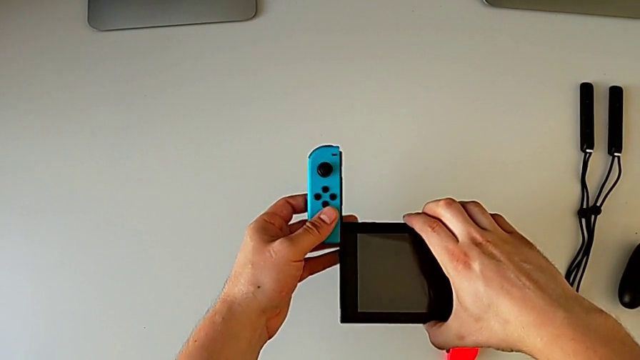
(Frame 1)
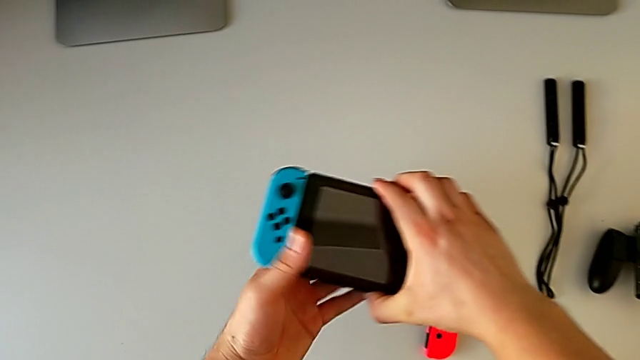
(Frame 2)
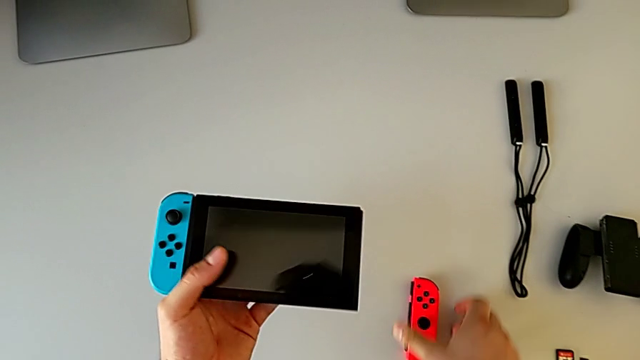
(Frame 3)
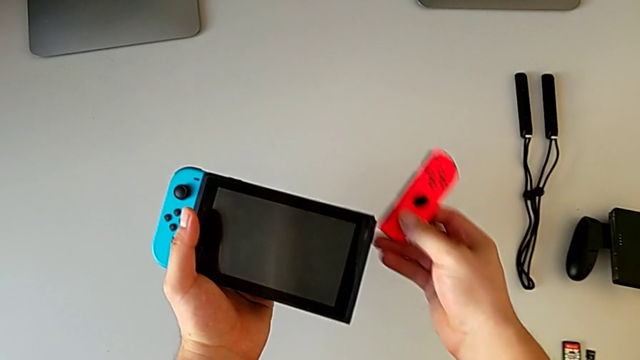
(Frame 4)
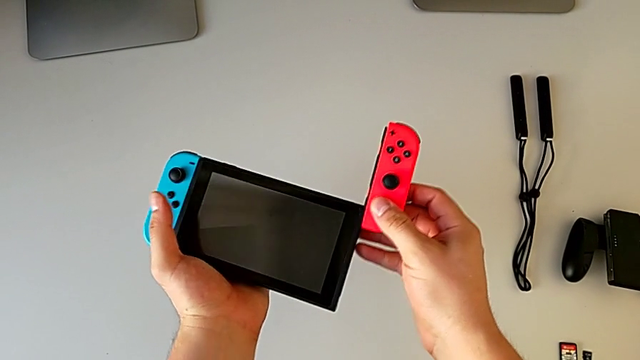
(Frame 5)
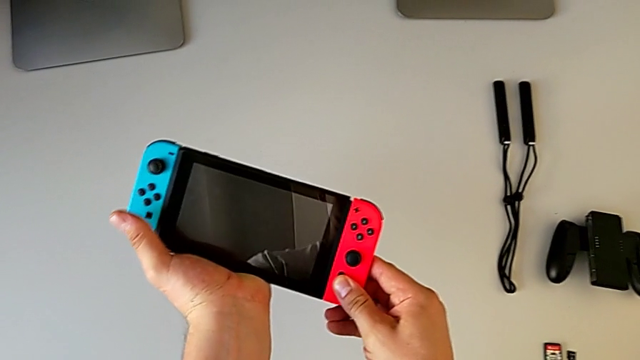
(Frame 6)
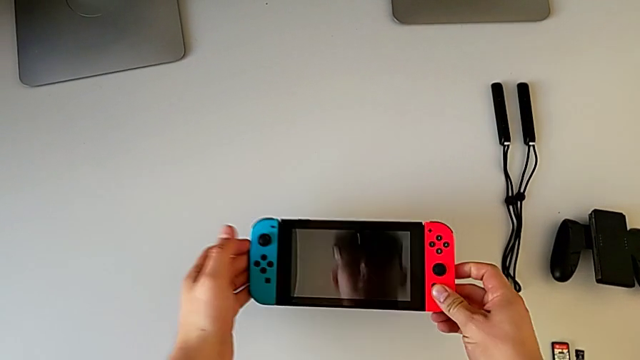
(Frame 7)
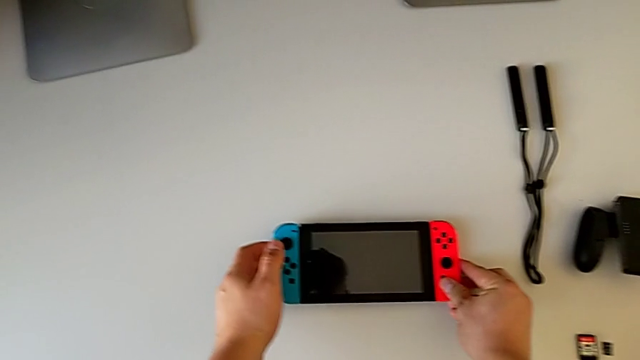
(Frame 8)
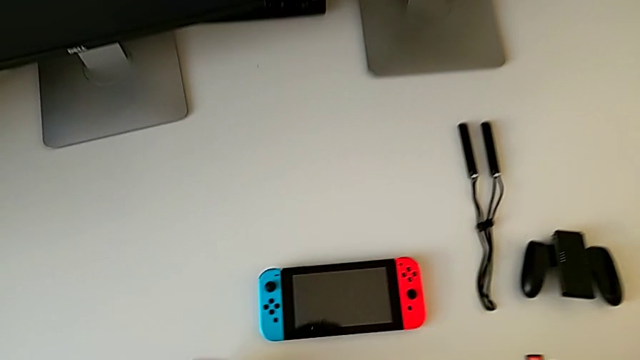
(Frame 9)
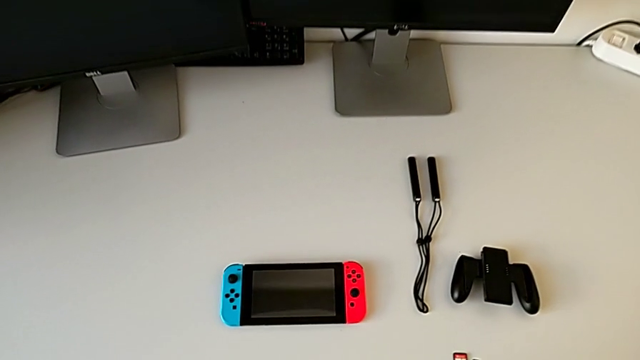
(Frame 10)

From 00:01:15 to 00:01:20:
The camera wearer is changing their mode to handheld. They slide the blue Joy-Con controller, slide the red Joy-Con controller and place the Nintendo Switch.

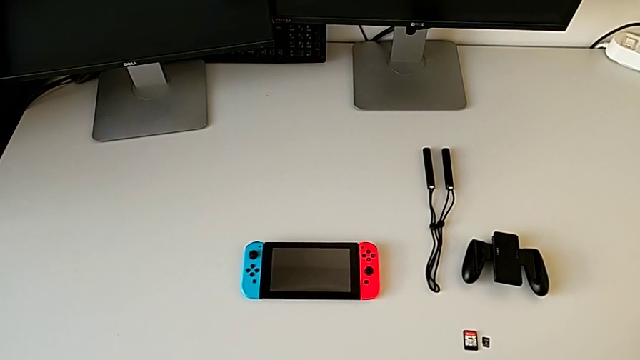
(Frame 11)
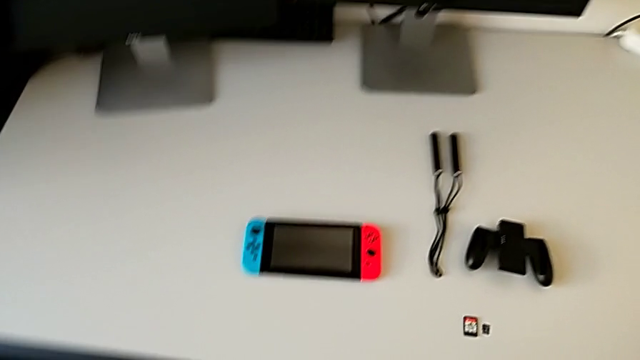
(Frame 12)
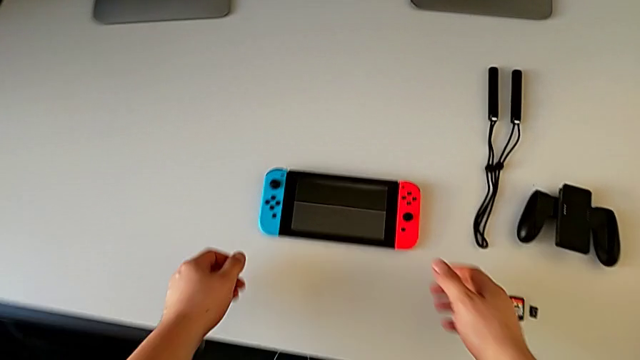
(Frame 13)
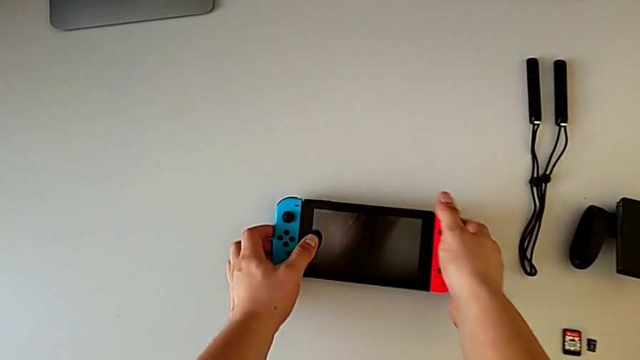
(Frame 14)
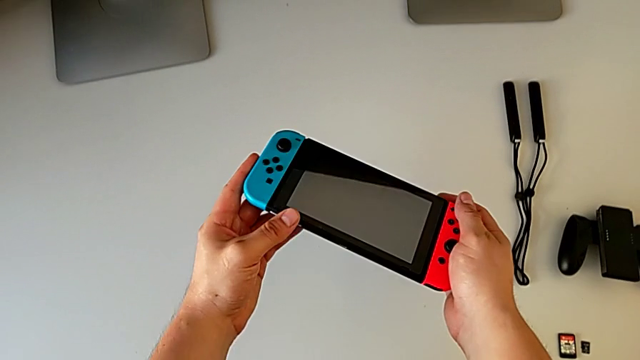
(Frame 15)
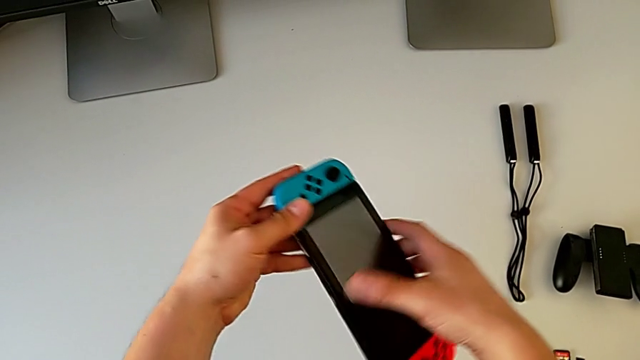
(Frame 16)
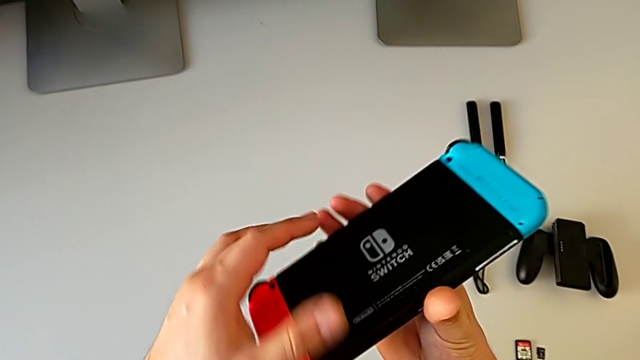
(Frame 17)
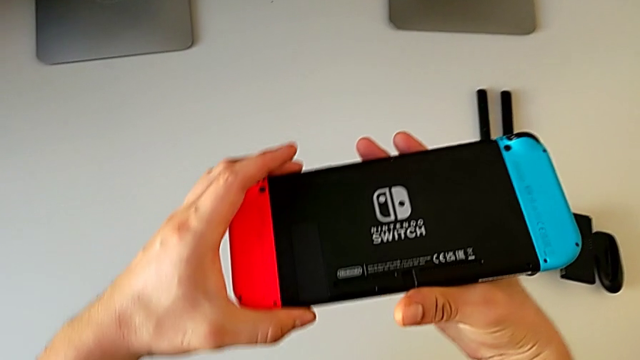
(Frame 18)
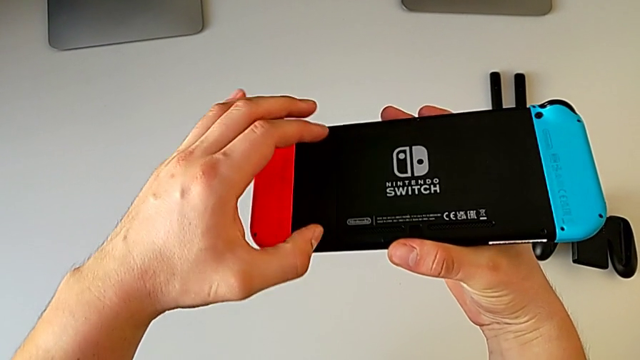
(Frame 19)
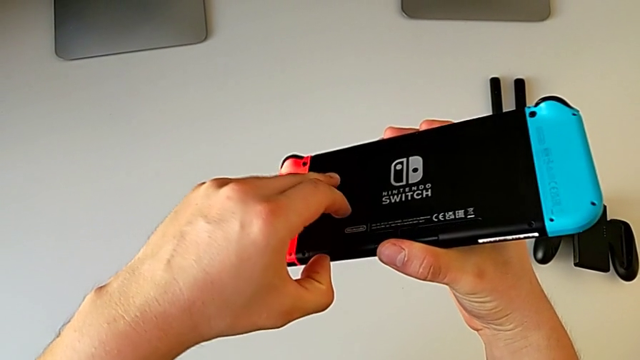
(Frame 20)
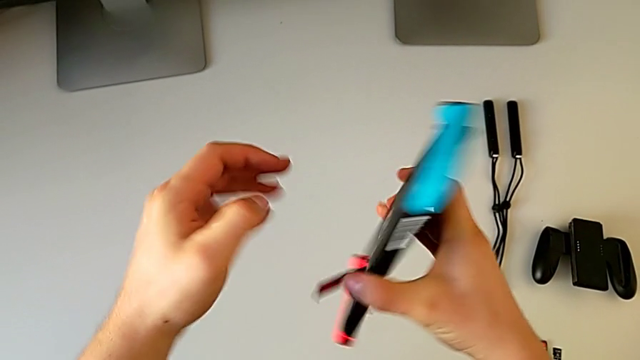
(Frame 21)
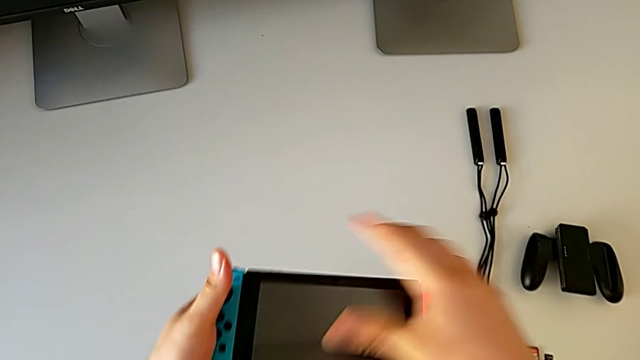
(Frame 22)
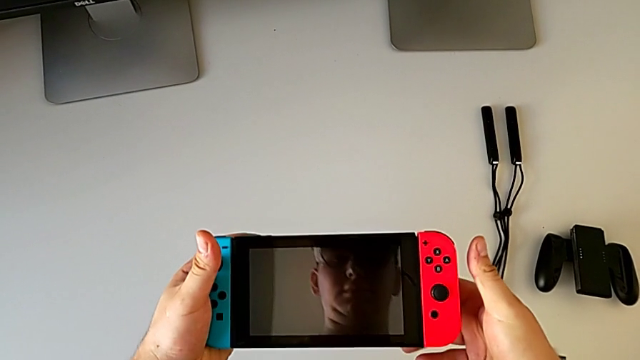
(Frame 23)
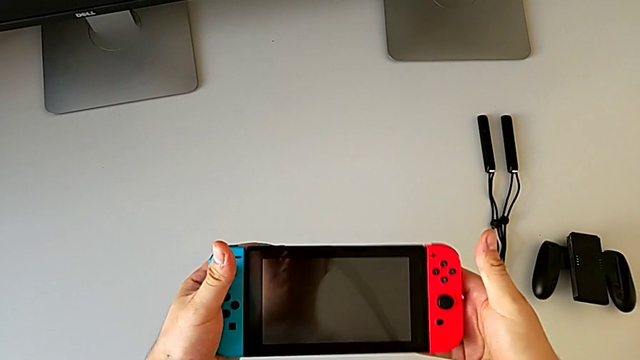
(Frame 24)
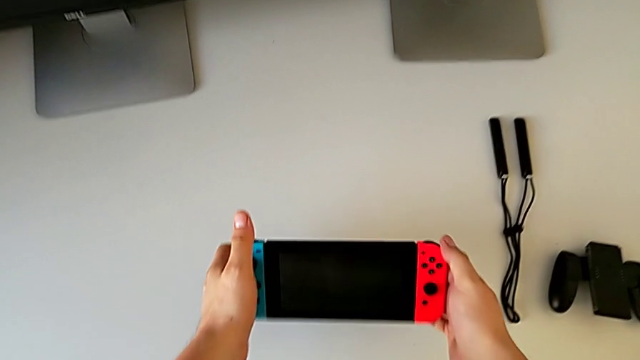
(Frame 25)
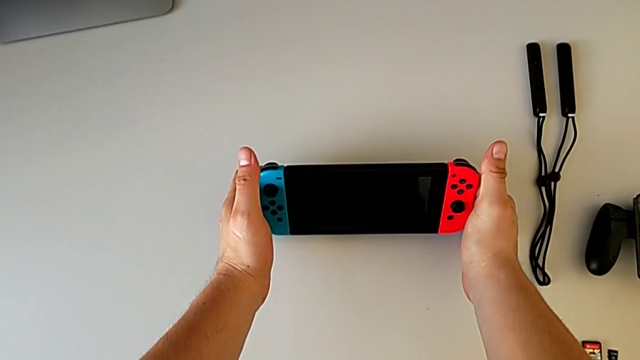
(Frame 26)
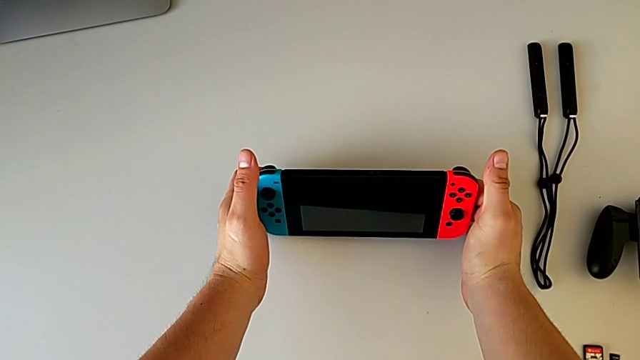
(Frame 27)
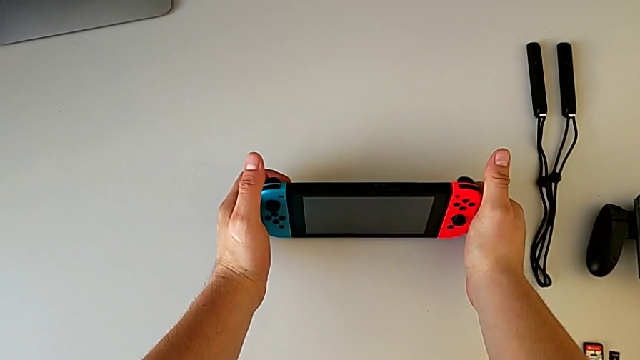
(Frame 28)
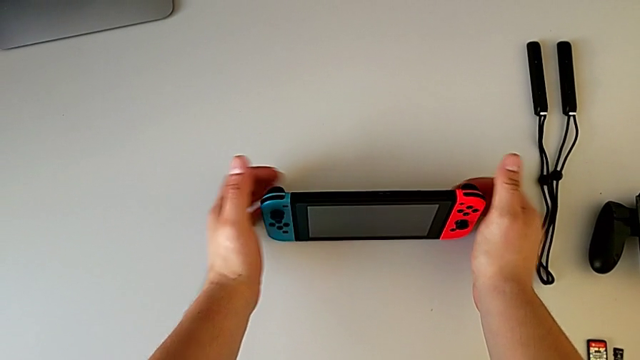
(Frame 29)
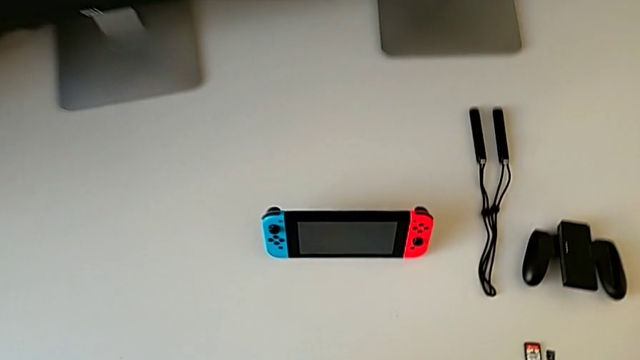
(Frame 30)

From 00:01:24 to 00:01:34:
The camera wearer stands the Nintendo Switch up using the kickstand. They rotate the Nintendo Switch, open the kickstand, rotate the Nintendo Switch and stand it.

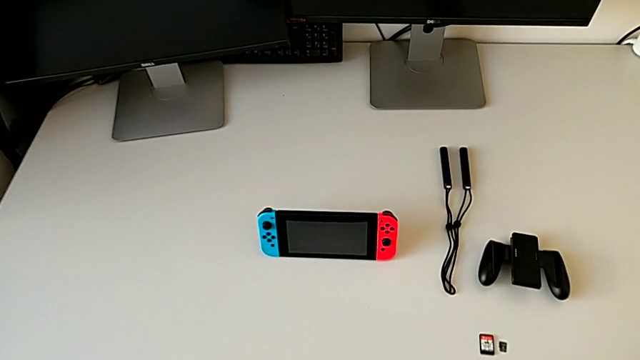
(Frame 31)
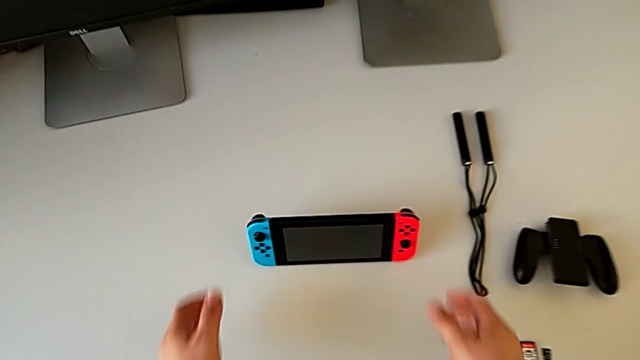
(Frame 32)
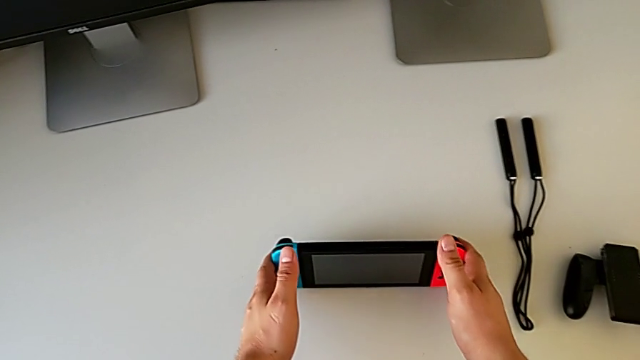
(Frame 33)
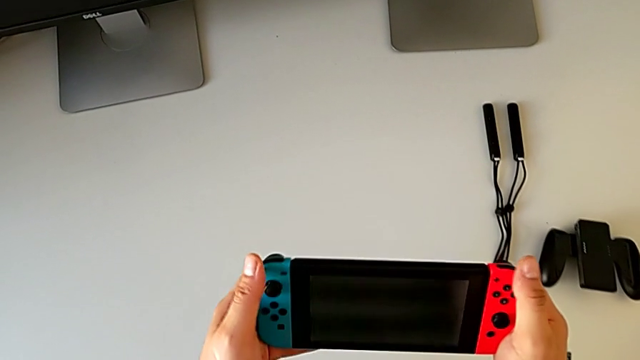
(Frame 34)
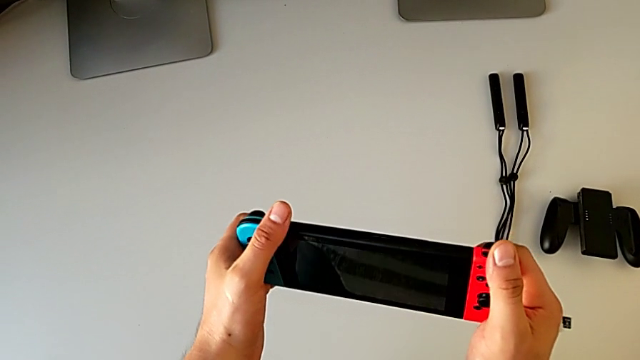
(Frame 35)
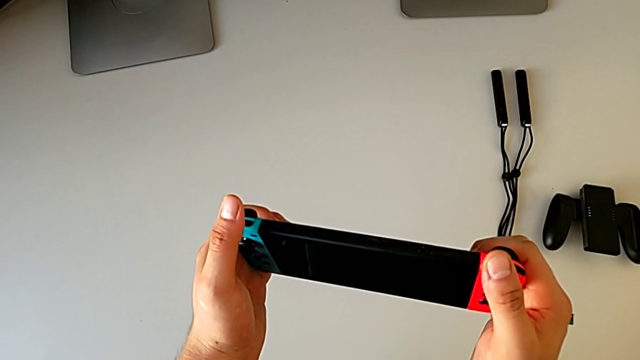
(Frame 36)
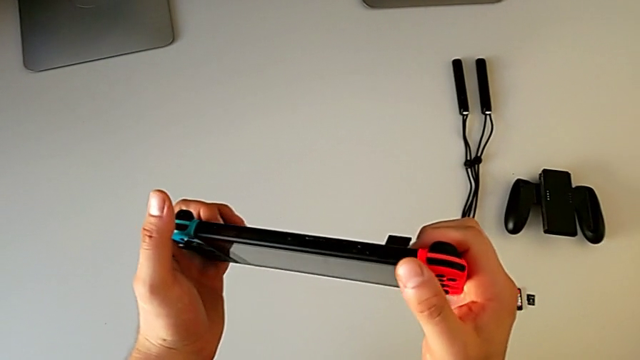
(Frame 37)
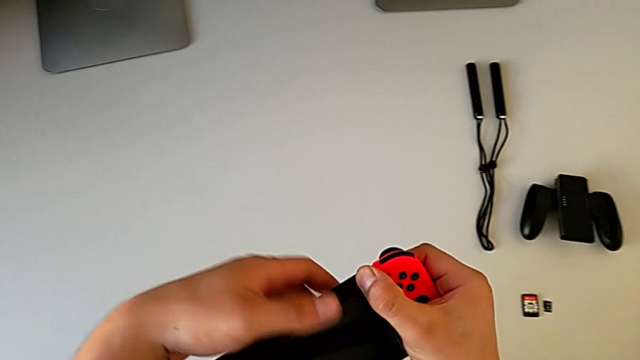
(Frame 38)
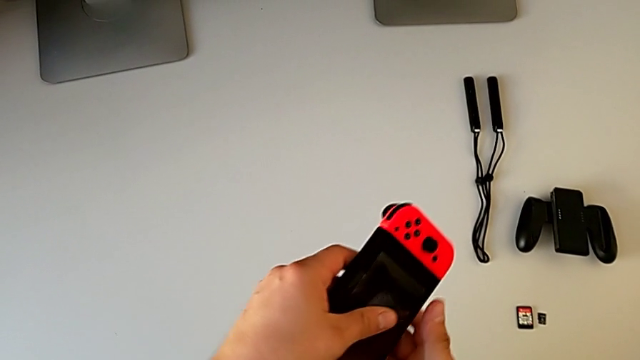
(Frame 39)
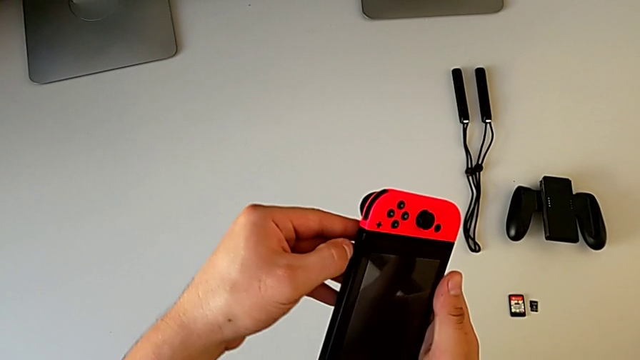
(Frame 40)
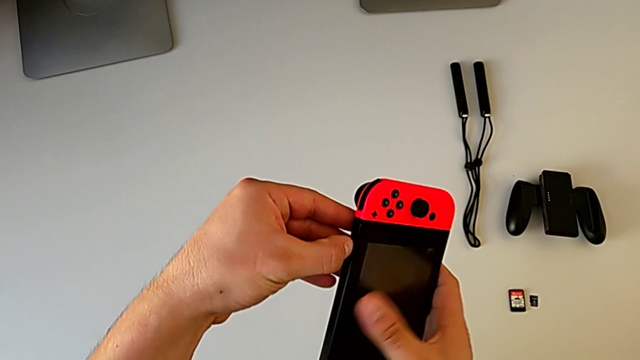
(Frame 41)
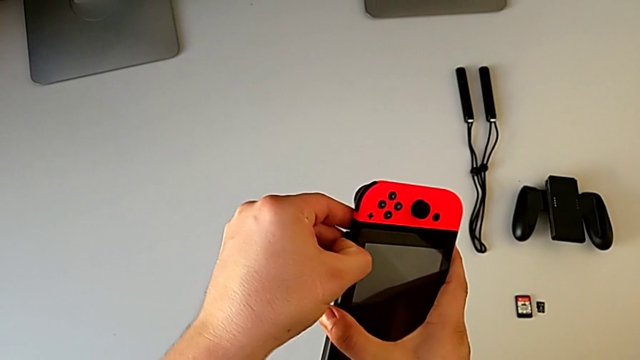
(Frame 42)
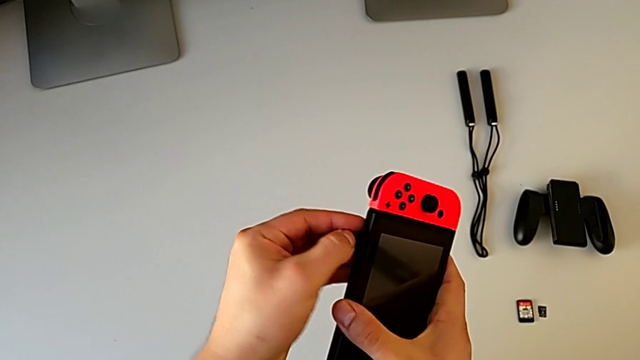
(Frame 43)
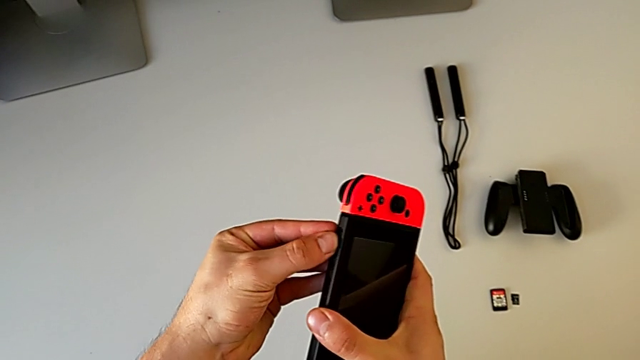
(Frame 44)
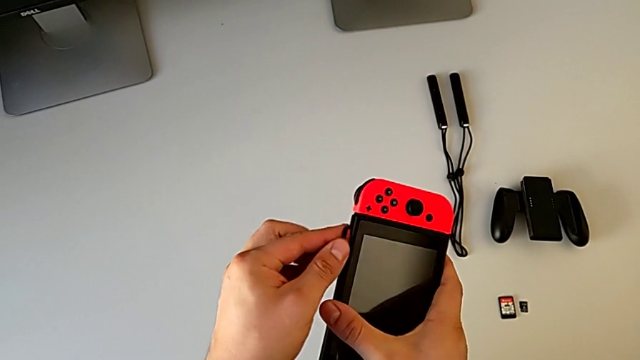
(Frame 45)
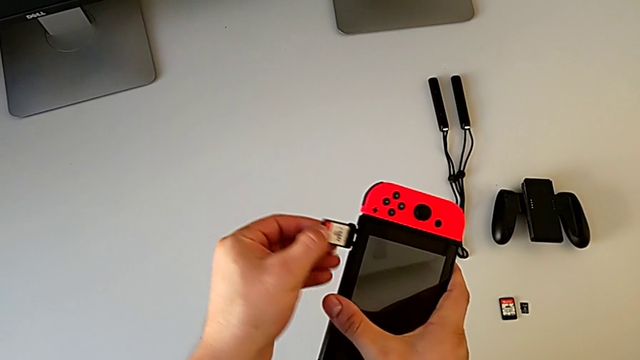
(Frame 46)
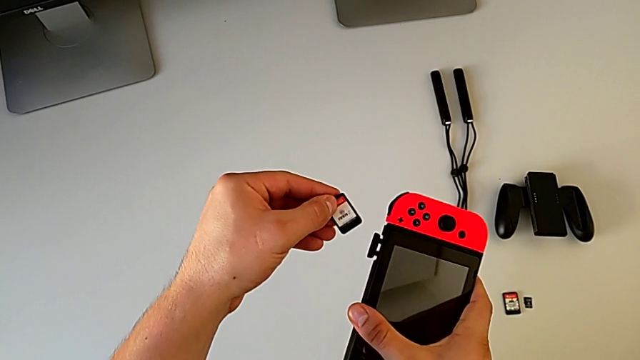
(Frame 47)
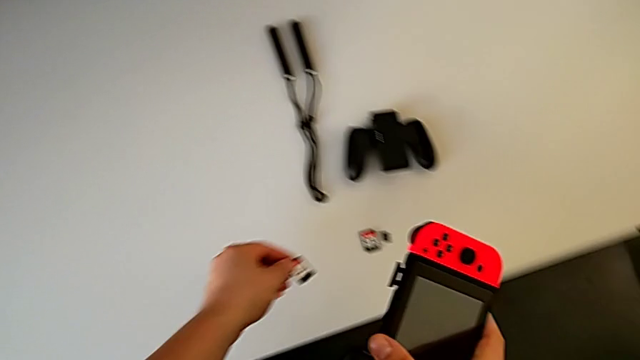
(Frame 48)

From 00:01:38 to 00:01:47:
The camera wearer is changing the Nintendo Switch game card. They grab the Nintendo Switch, inspect it, open the game slot and withdraw the game card.
